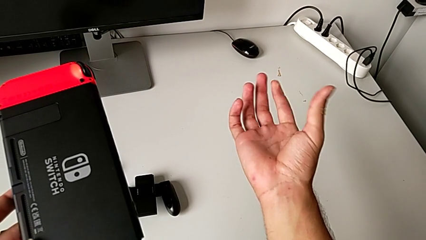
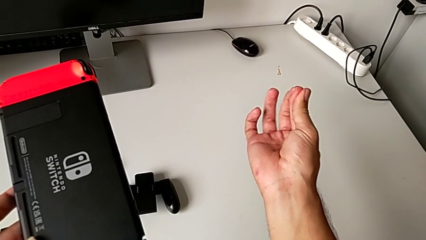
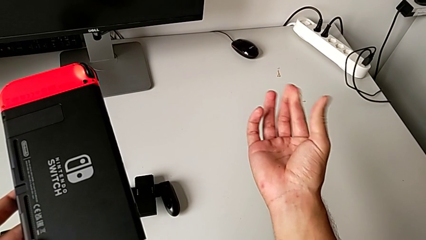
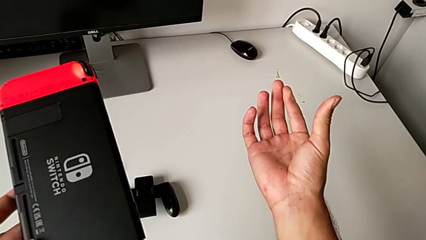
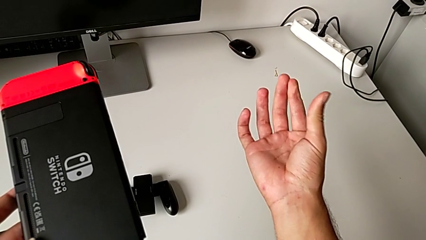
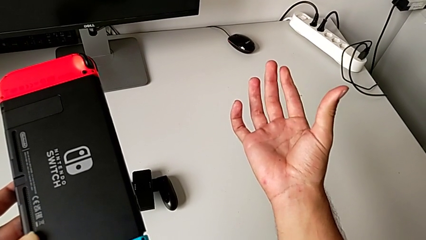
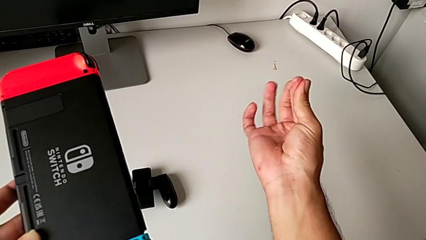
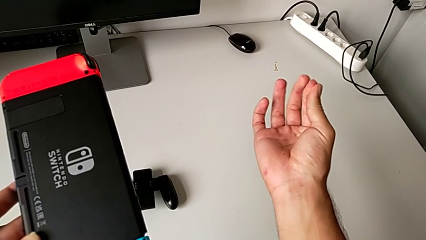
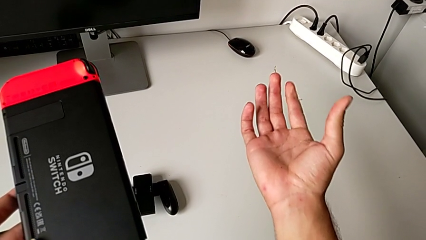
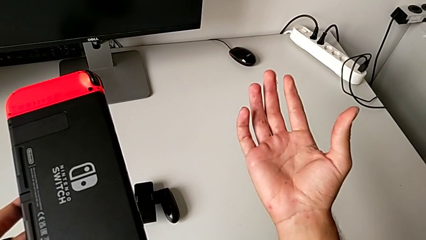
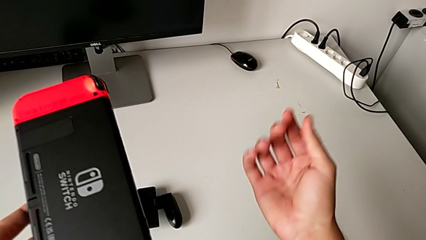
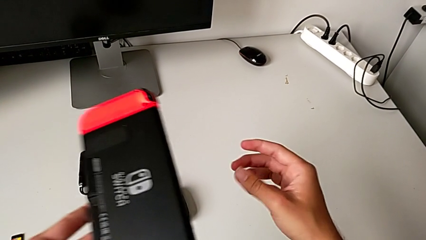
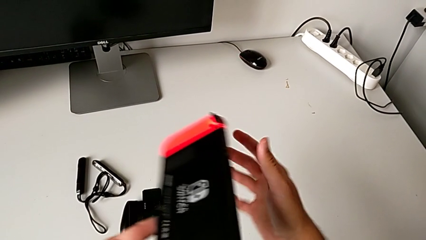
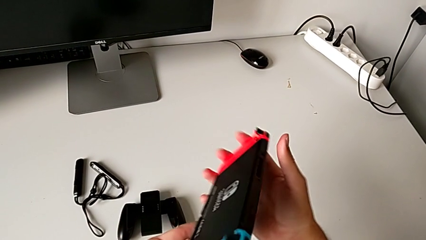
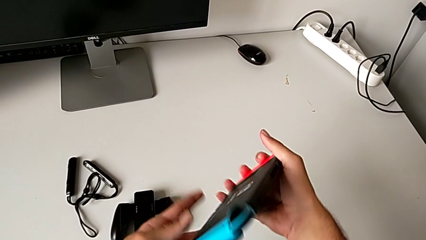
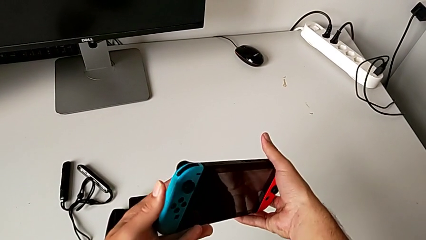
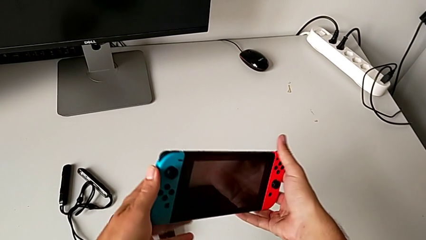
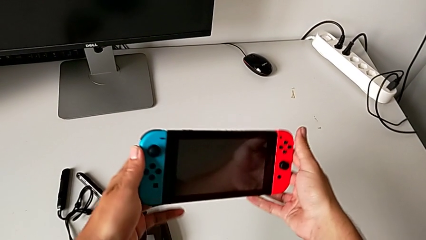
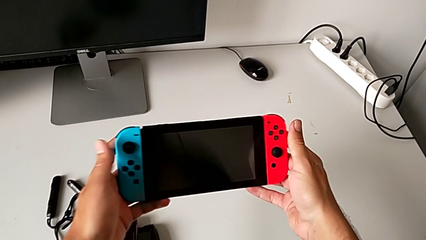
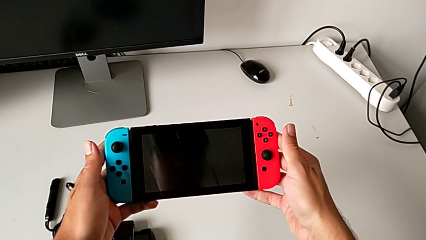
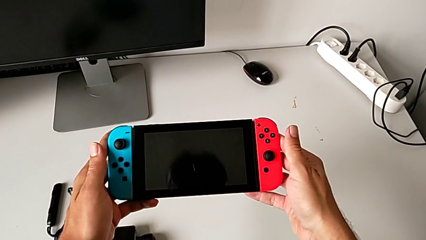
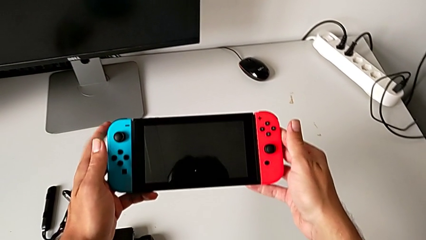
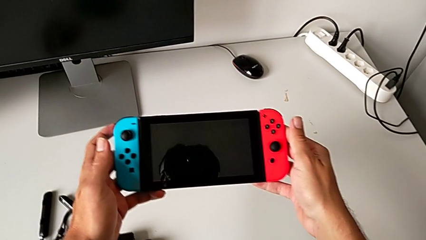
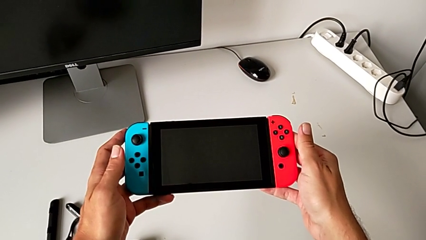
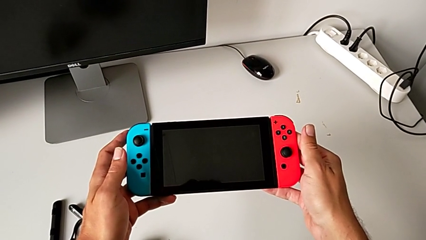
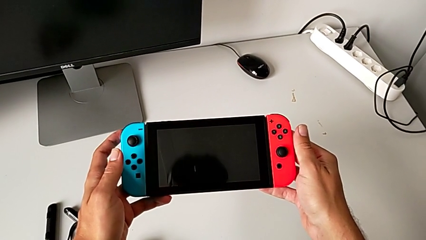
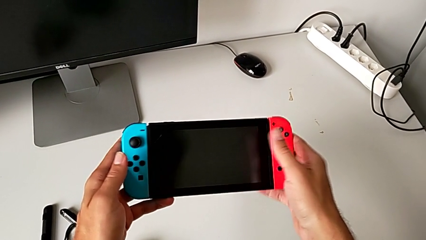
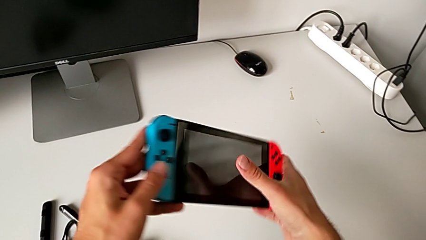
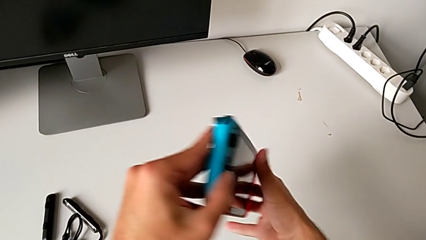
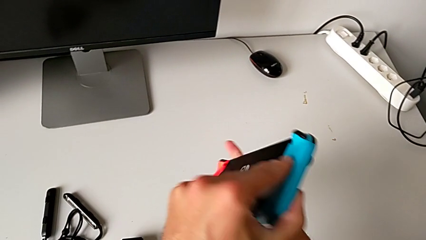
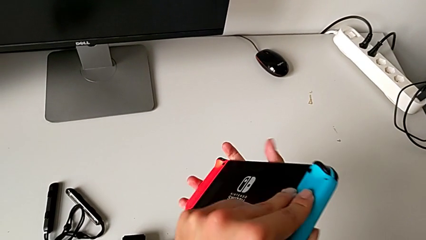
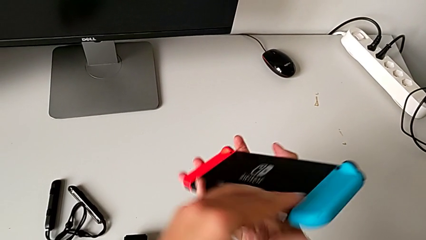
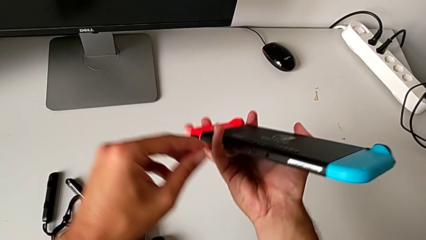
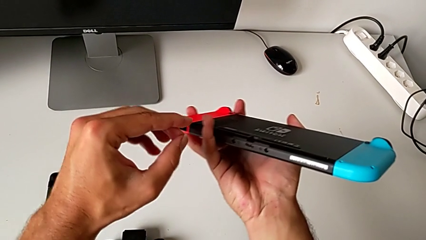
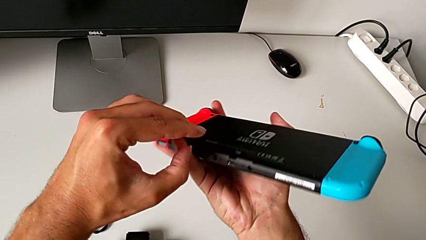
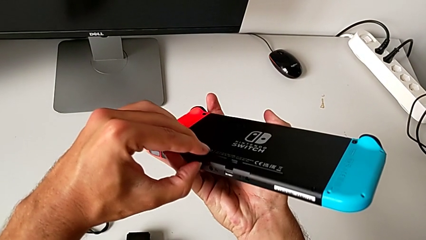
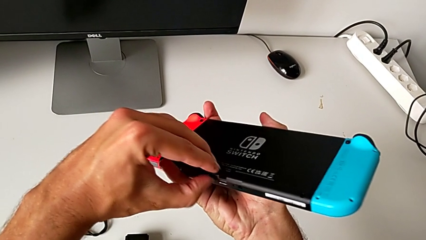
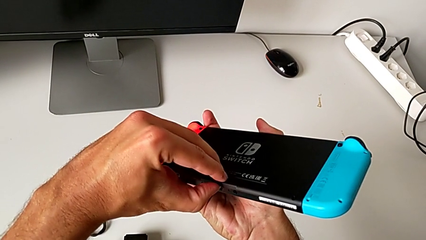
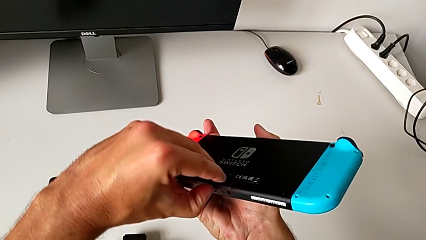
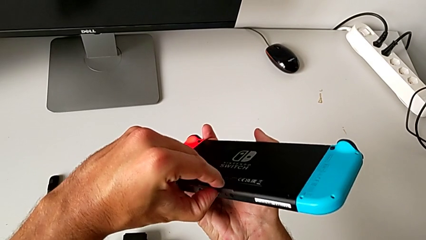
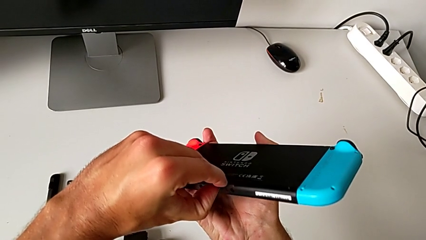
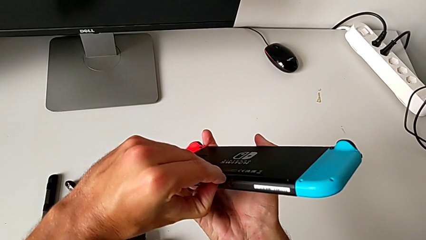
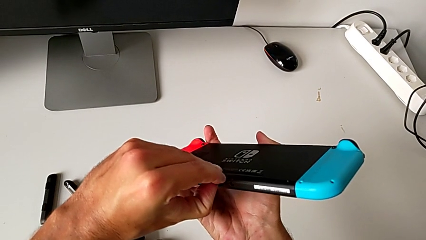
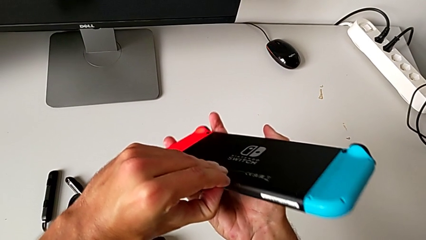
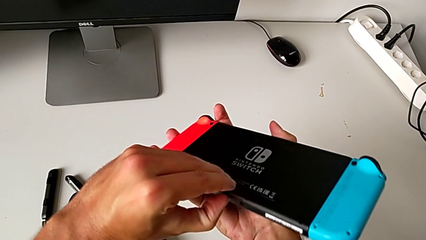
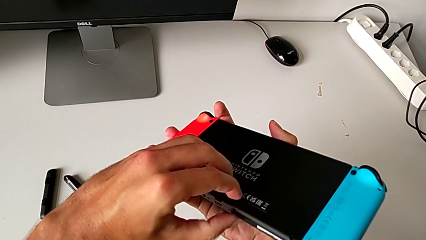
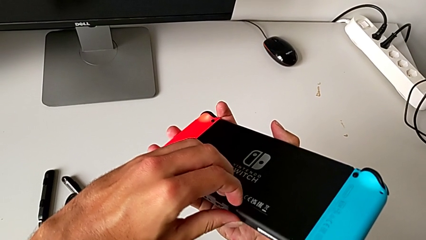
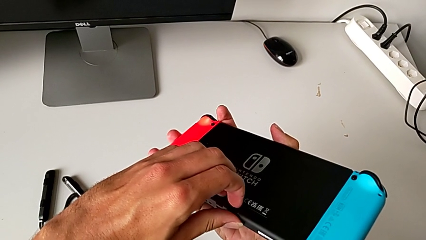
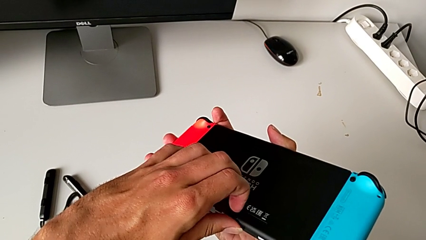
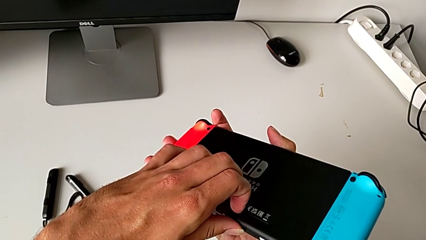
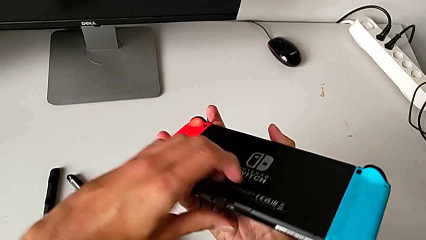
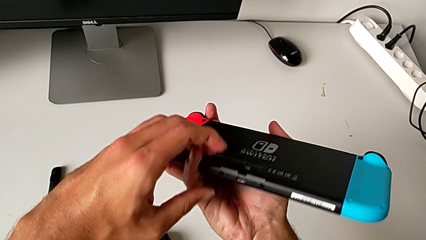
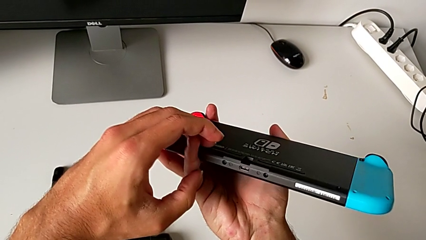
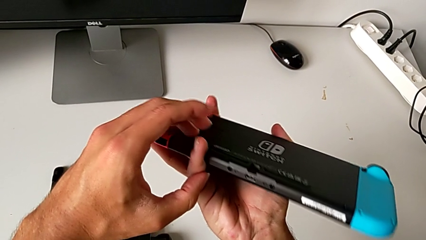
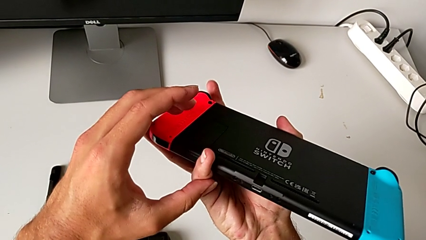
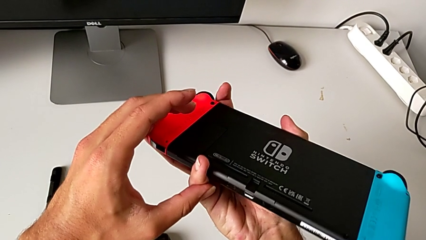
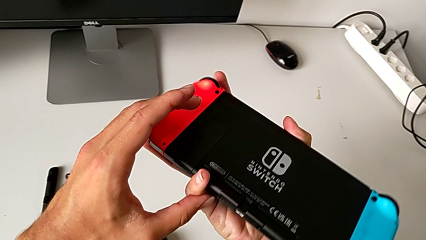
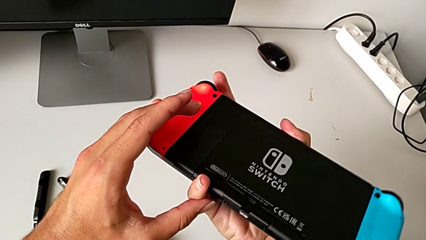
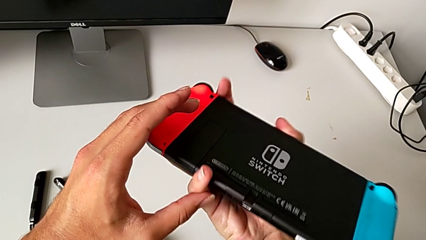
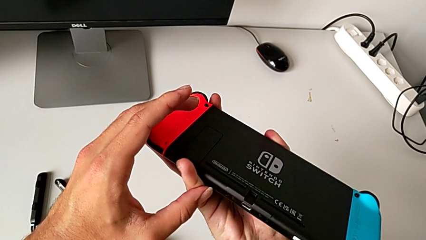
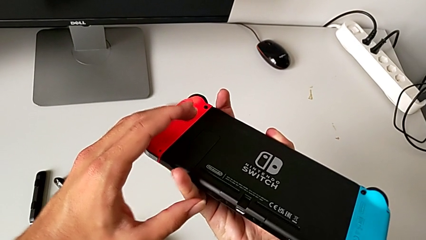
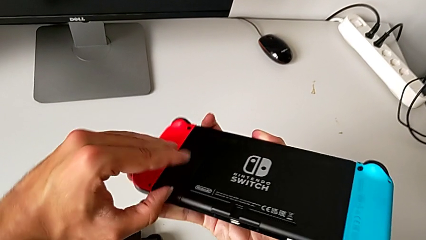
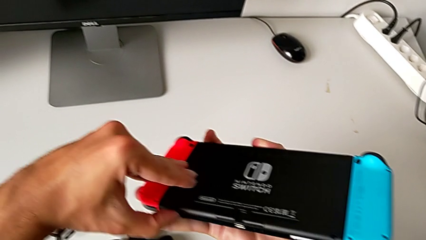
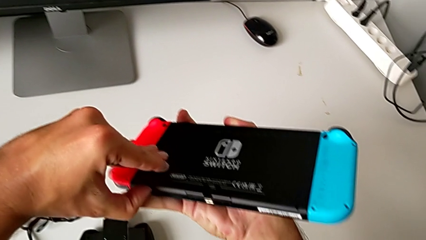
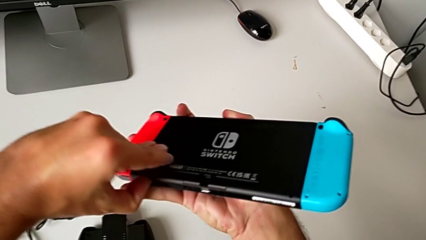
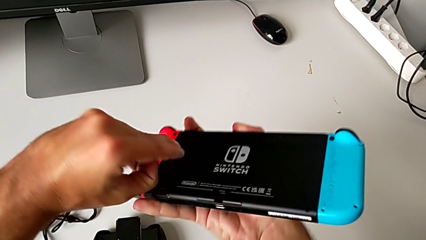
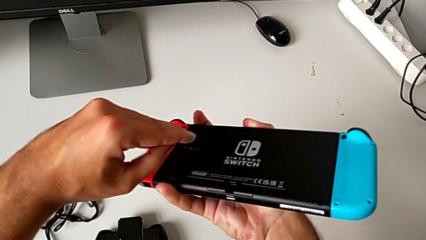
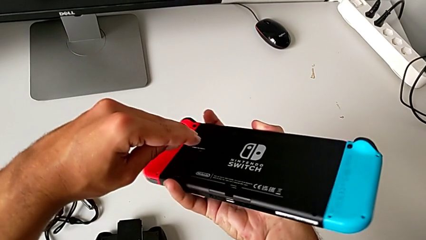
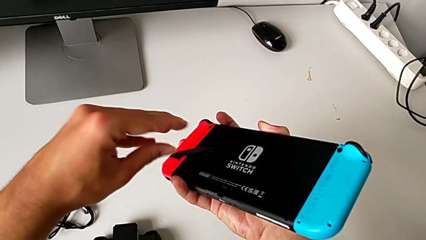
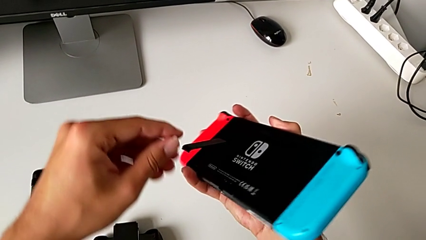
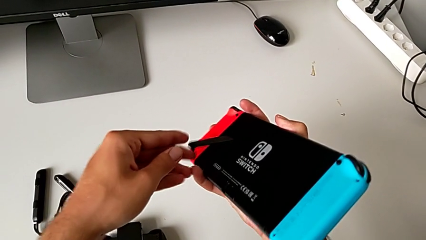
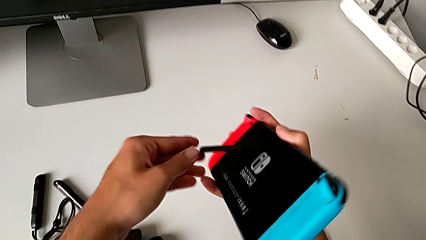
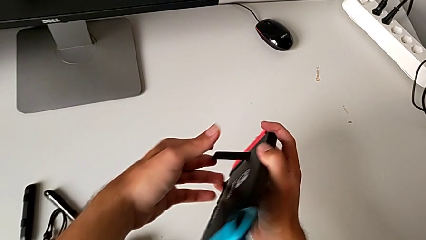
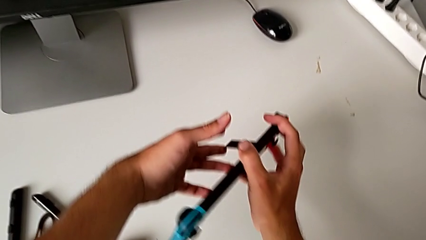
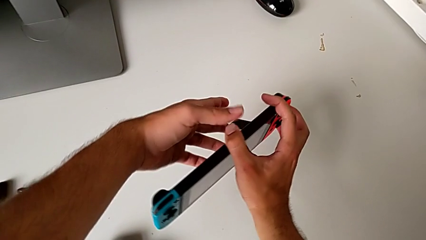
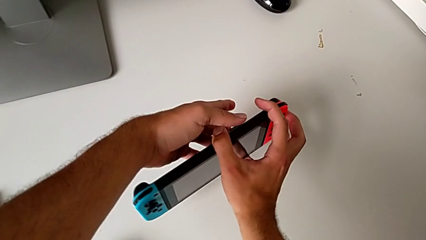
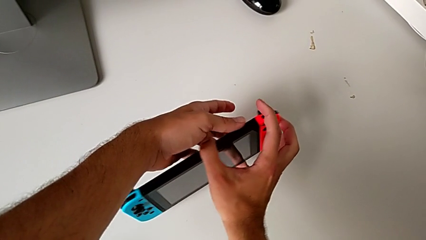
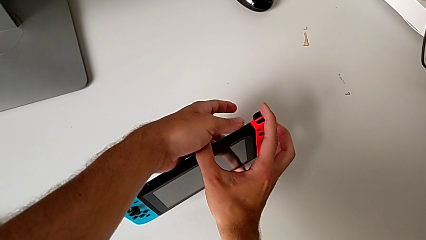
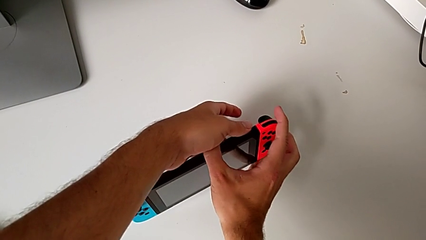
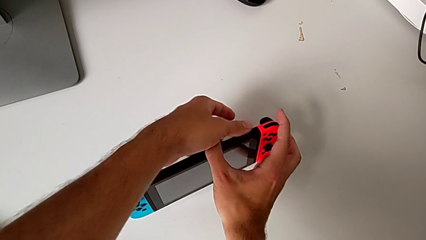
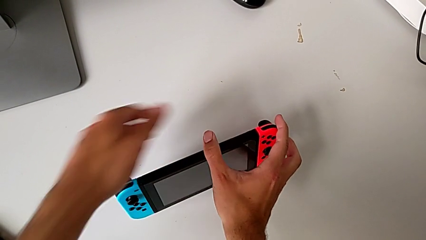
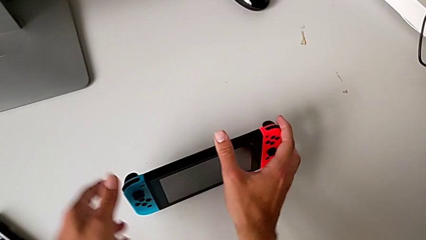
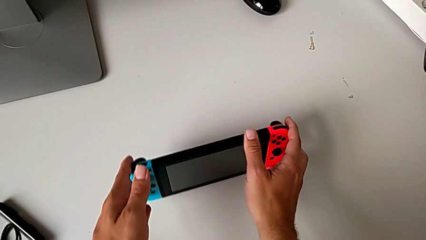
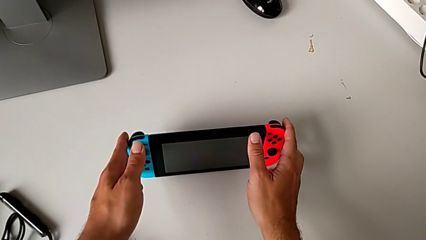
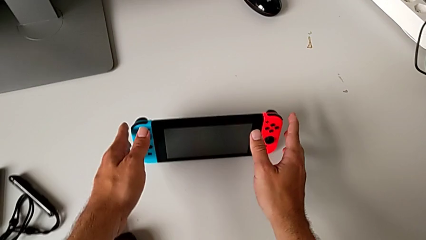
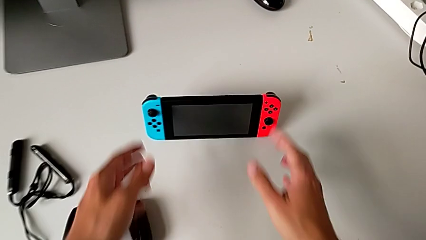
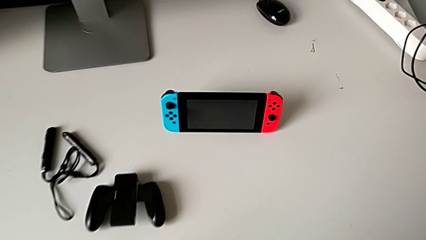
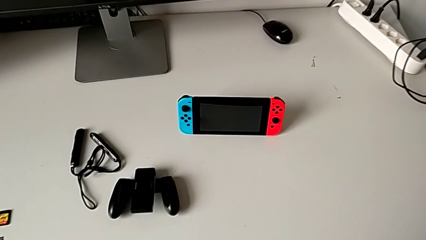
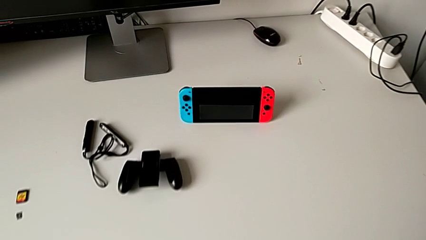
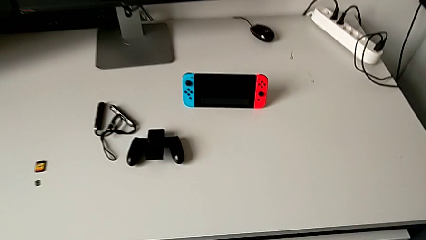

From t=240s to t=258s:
The camera wearer is standing the Nintendo Switch with the kickstand. They flip the Nintendo Switch twice, open it, trying to open the wrong compartment, inspect it, open the kickstand, place the Nintendo Switch and begin to place it.
